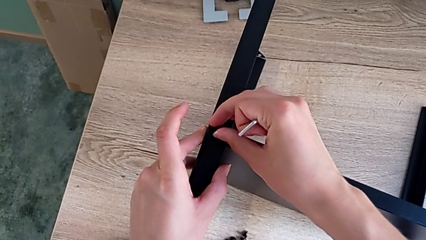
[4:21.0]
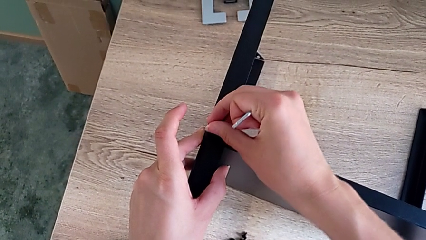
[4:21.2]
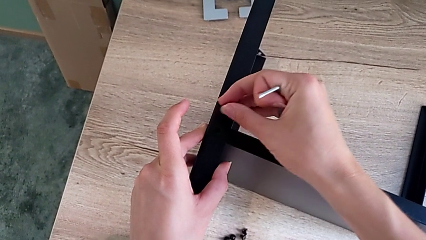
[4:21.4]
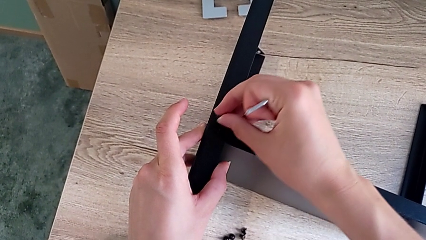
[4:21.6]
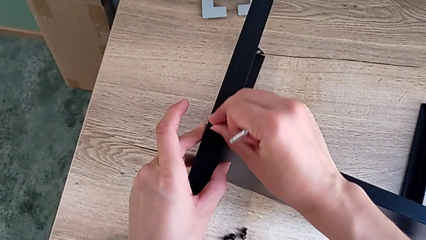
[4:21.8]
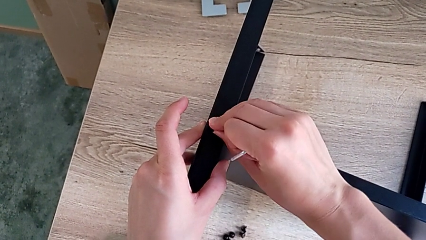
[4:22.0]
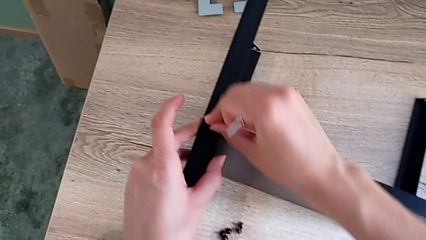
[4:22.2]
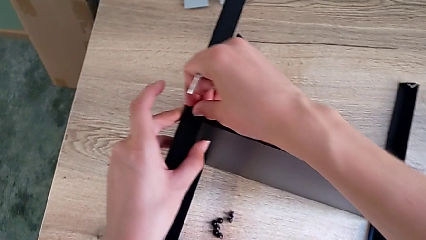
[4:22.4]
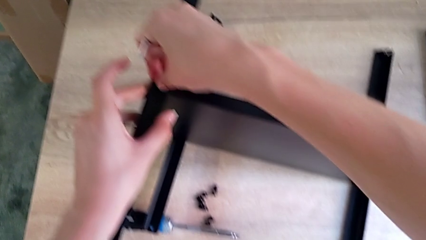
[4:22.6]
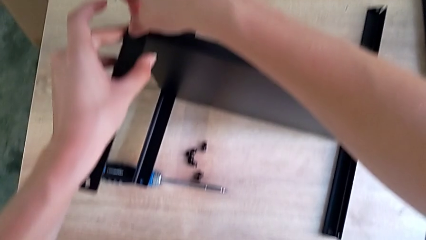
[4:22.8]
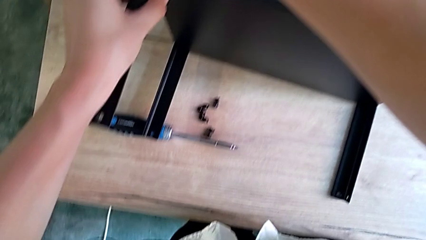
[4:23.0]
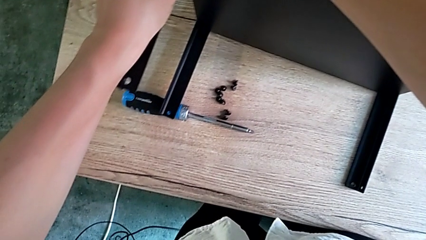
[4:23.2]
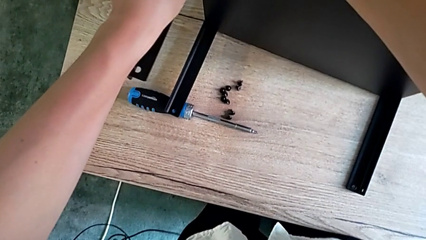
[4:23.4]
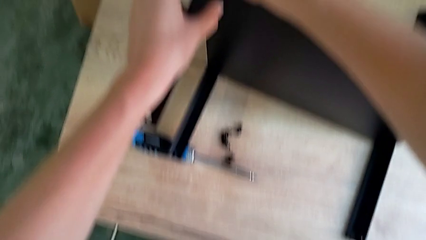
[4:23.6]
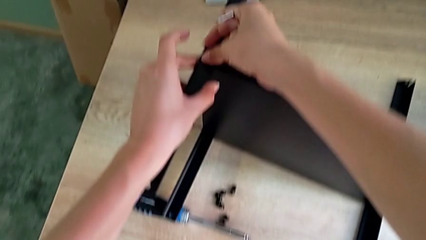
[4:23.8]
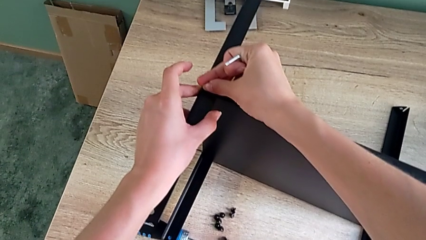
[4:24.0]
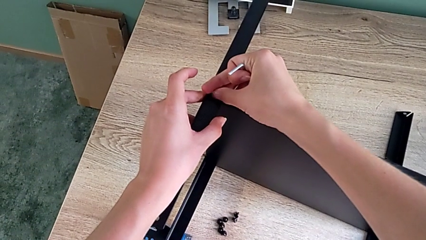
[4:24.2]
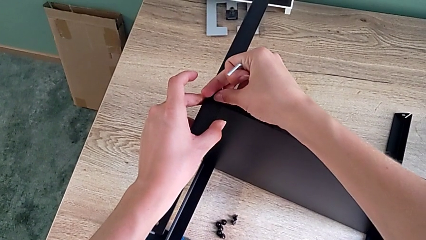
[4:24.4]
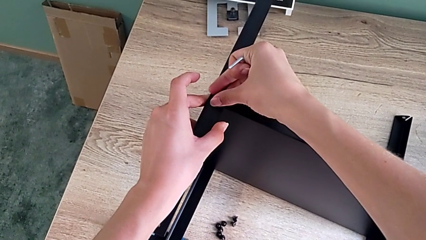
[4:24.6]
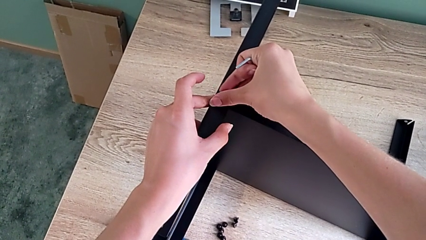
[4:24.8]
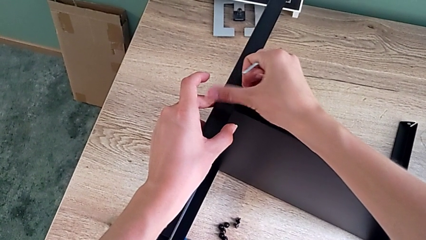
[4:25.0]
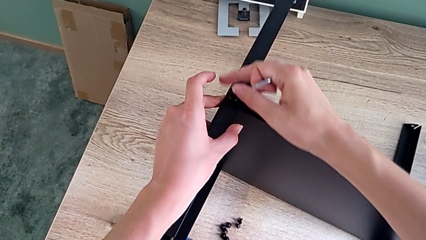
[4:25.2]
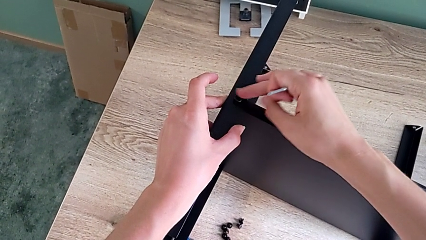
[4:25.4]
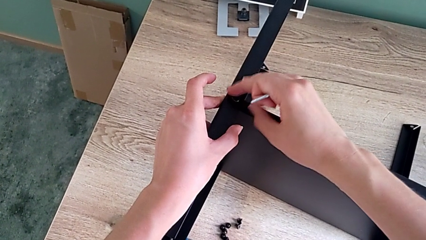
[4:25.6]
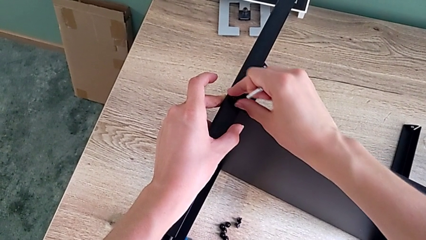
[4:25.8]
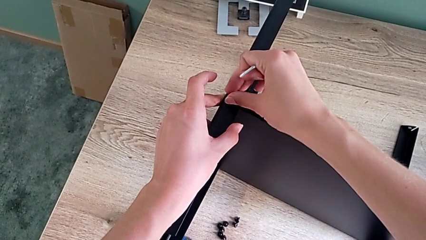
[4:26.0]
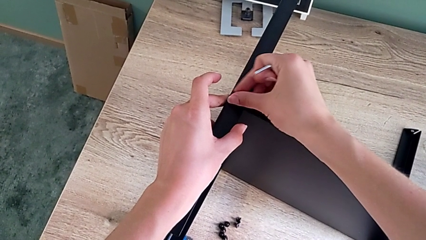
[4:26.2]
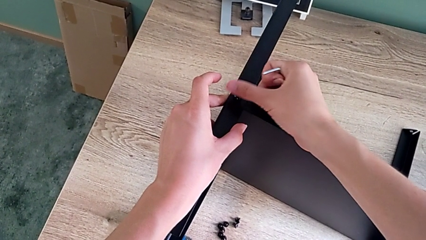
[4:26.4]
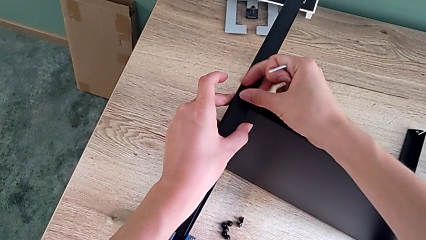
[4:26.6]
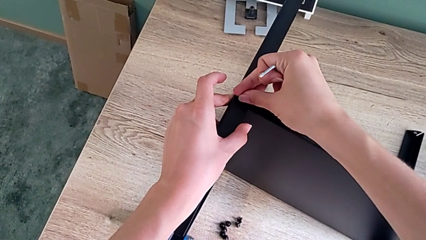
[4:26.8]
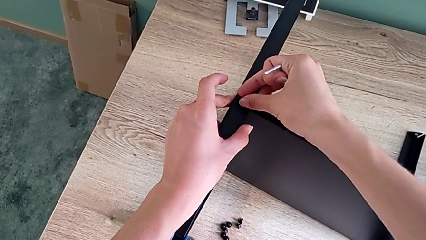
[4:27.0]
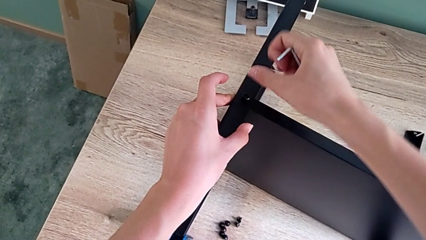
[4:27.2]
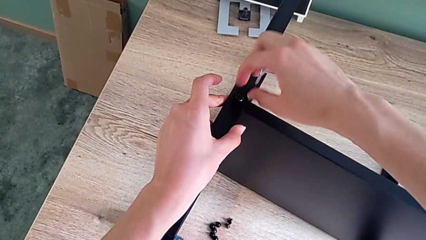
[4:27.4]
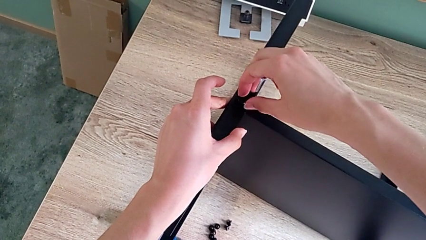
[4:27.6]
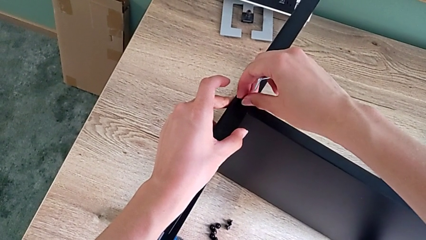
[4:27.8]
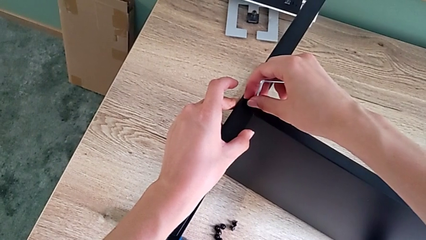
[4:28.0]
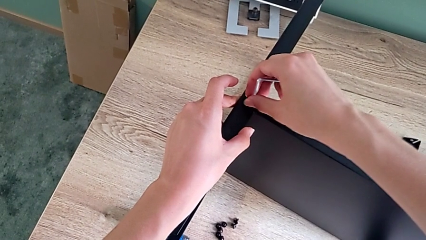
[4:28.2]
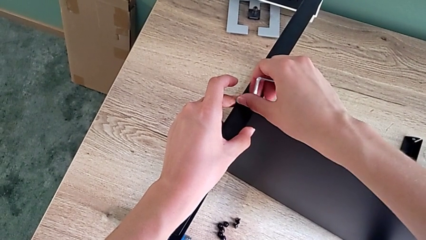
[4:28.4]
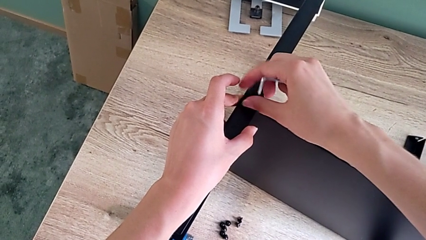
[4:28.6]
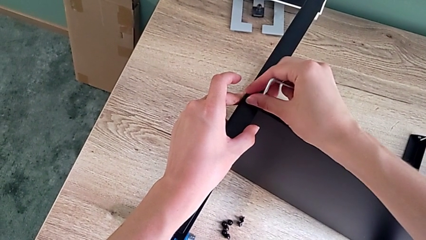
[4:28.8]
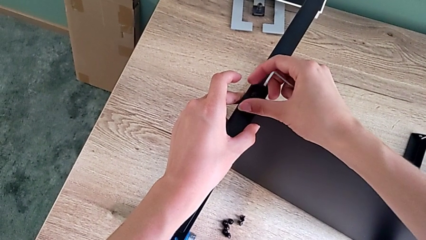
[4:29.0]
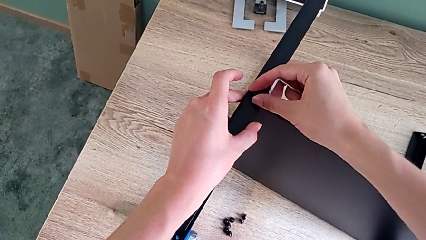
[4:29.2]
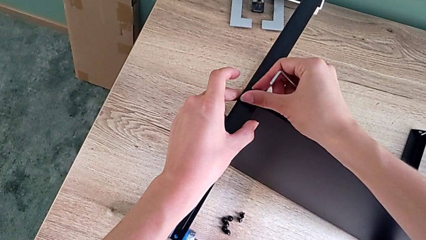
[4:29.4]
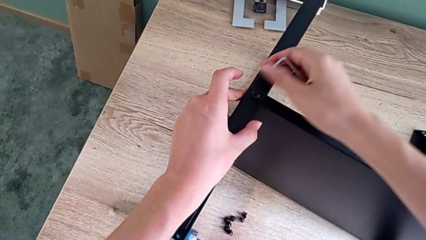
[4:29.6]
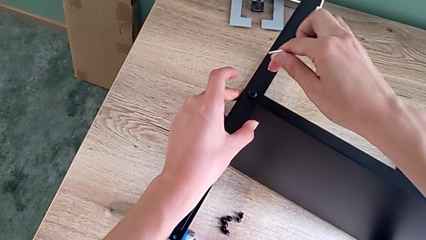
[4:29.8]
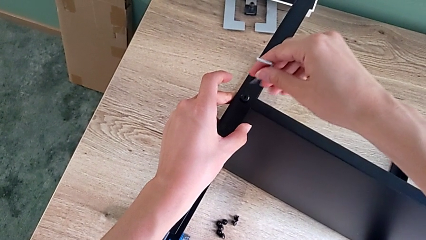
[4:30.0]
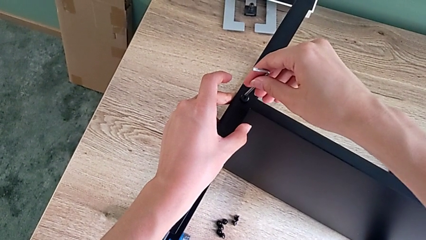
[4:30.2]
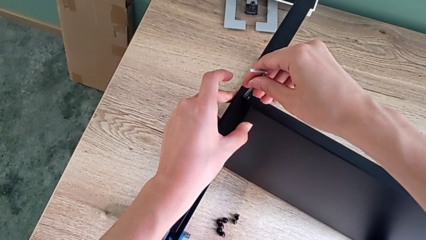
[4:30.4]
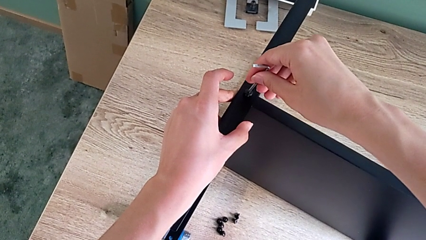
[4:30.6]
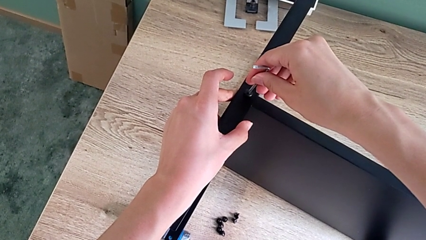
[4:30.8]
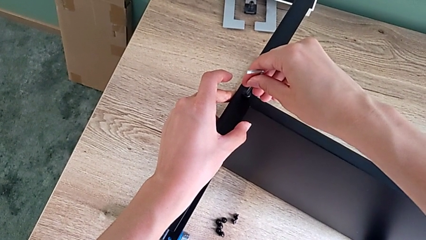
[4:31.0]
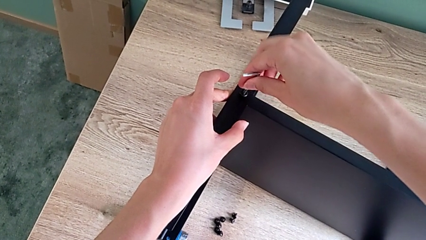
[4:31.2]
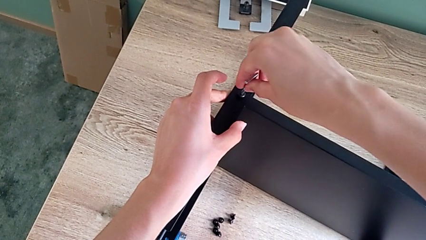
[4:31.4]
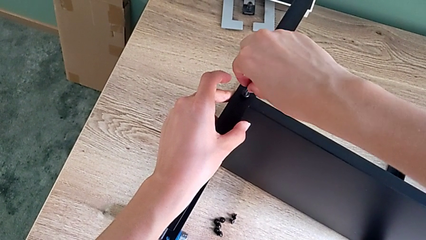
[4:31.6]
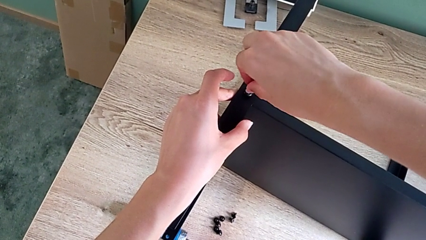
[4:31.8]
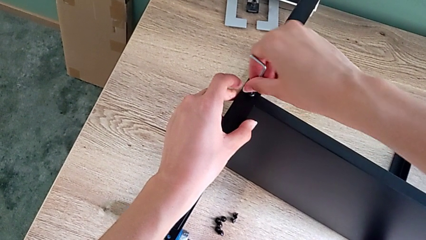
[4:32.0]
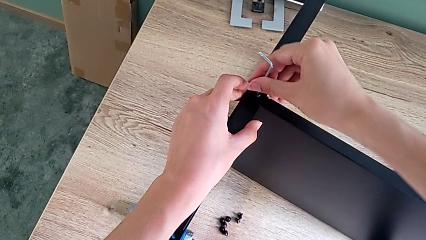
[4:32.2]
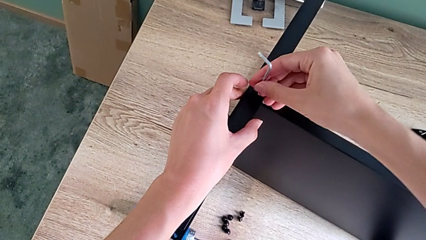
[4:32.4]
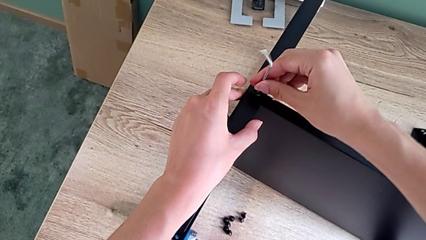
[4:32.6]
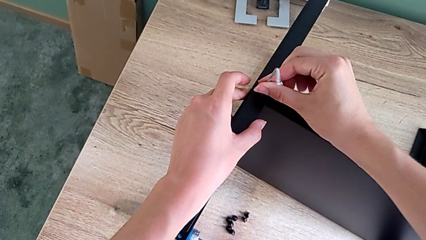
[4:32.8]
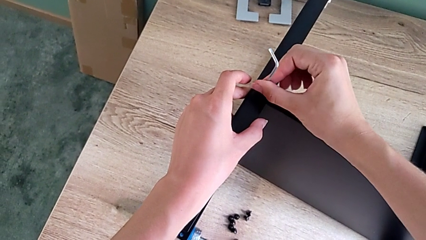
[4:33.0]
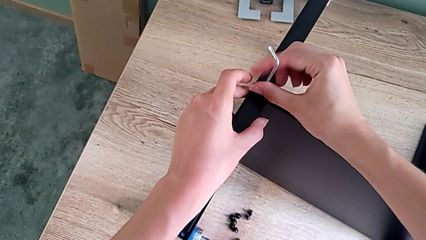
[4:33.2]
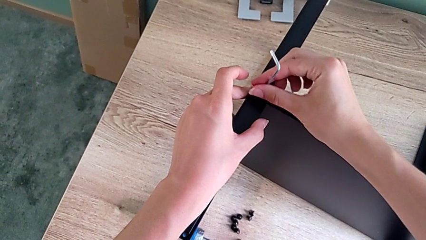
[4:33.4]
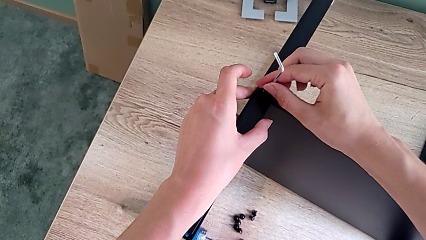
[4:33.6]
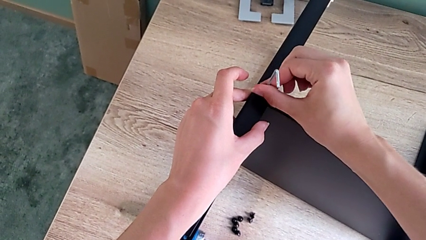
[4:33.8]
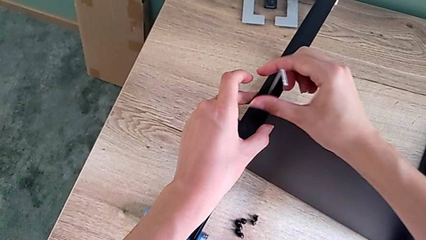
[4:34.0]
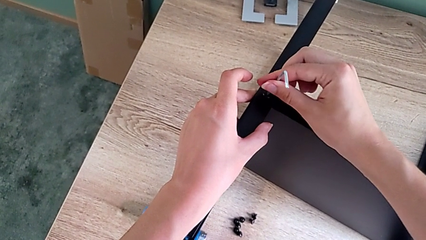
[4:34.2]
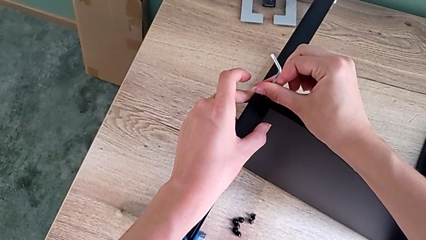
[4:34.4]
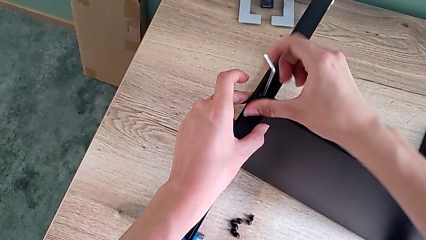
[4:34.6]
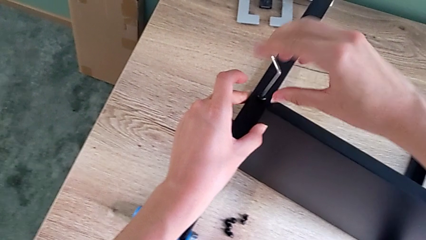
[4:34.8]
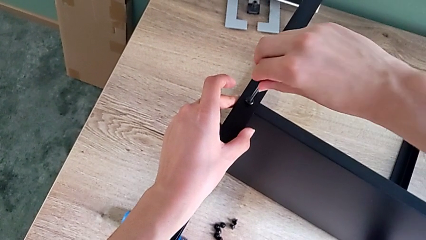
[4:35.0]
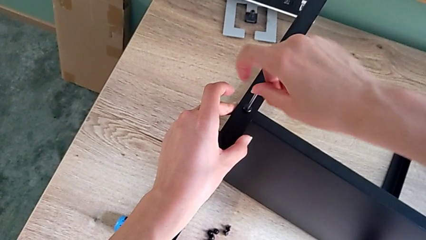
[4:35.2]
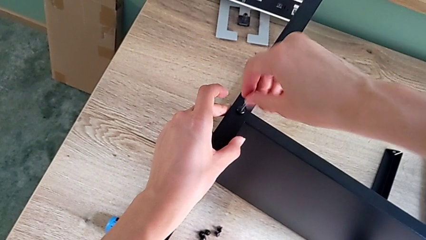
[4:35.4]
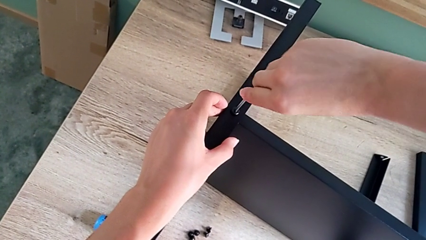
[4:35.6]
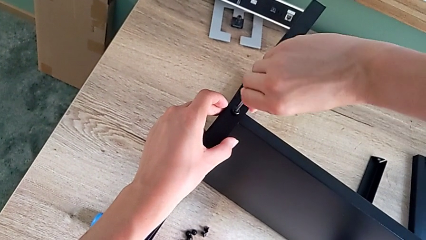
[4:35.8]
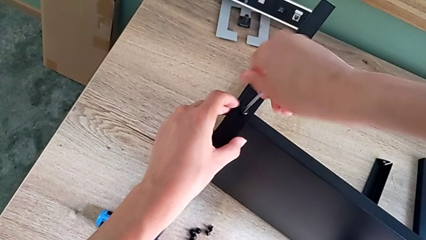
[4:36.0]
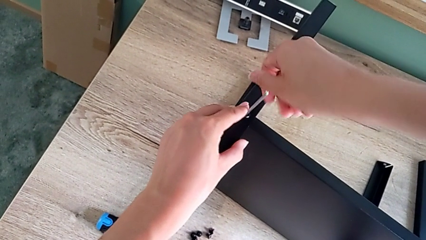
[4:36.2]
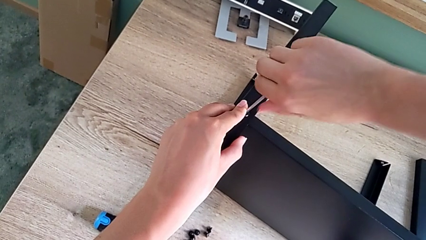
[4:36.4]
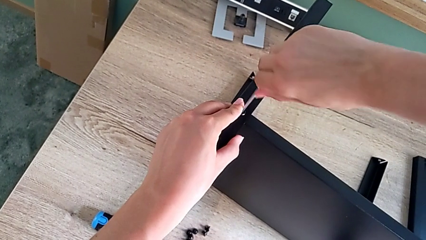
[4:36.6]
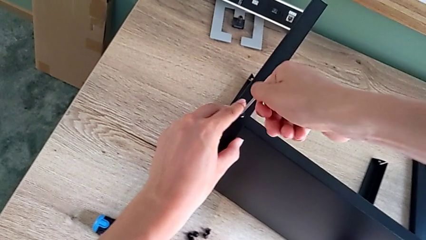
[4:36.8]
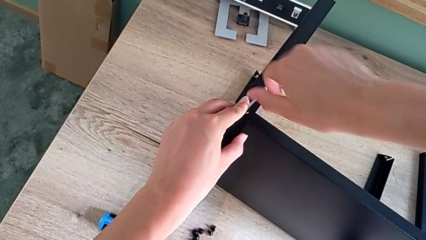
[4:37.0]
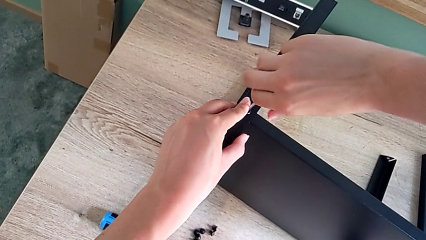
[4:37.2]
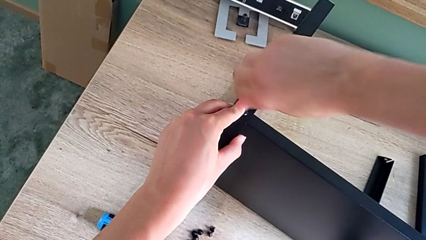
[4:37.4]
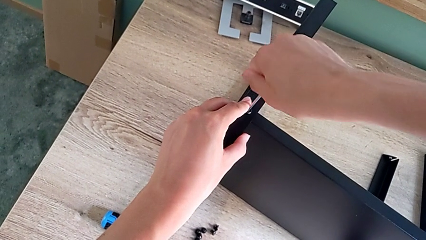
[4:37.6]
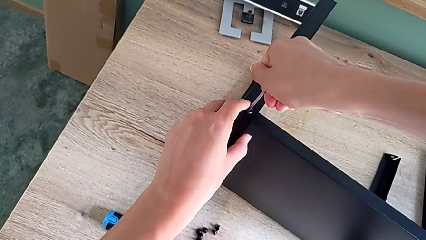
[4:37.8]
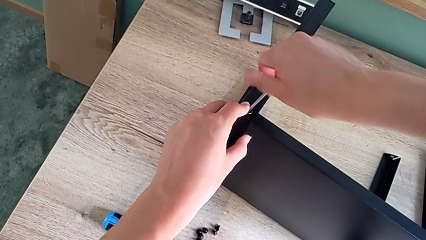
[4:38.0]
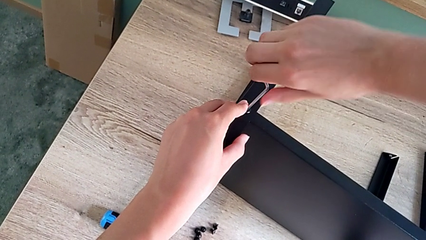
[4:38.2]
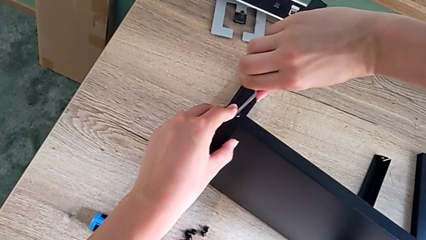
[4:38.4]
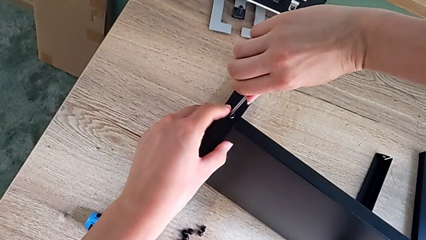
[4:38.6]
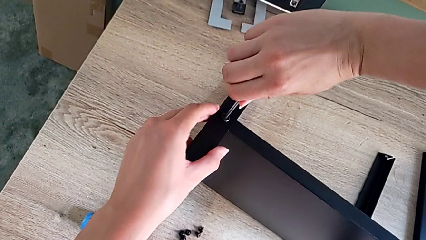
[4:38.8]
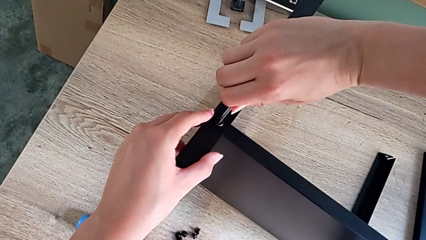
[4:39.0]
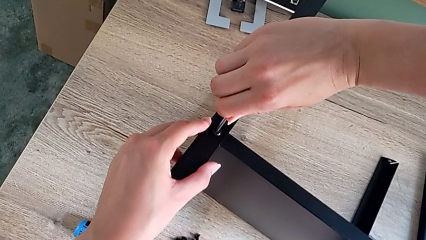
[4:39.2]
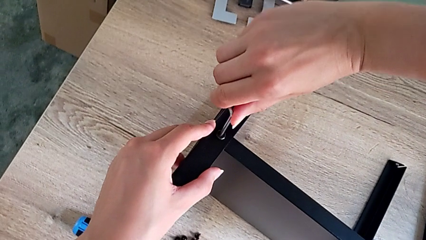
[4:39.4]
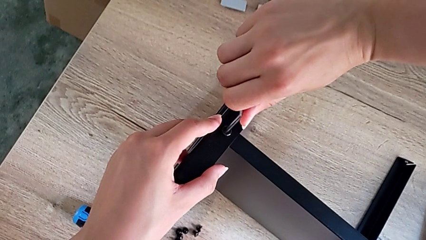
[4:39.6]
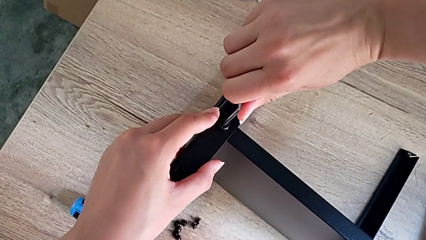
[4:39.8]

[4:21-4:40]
The camera wearer is assembling the fourth leg onto the shelf. They keep assembling the small hex socket head and screw the black leg.
